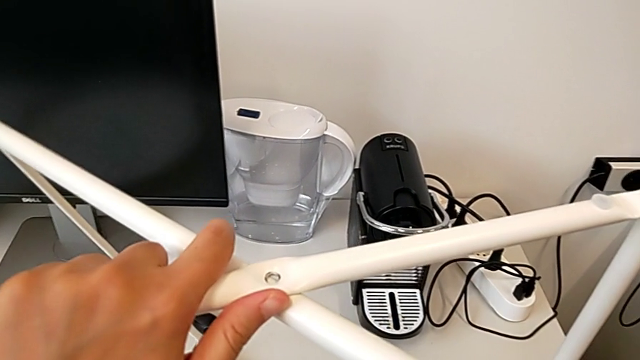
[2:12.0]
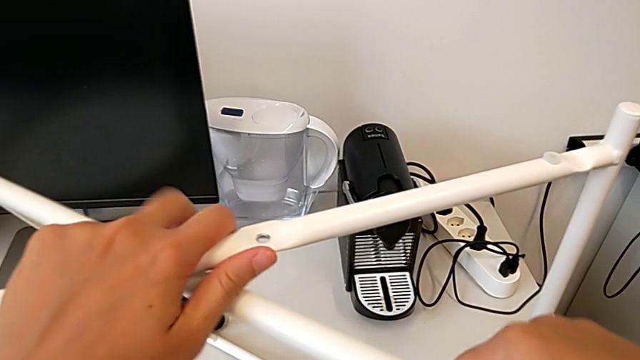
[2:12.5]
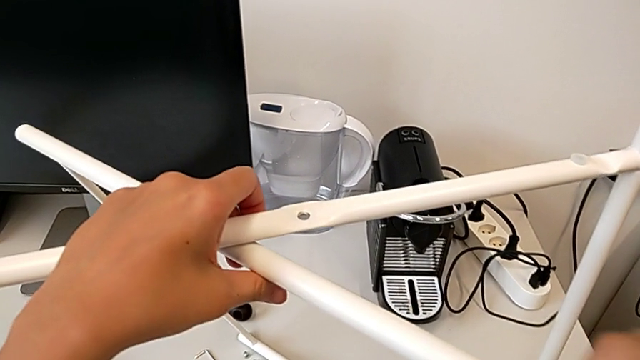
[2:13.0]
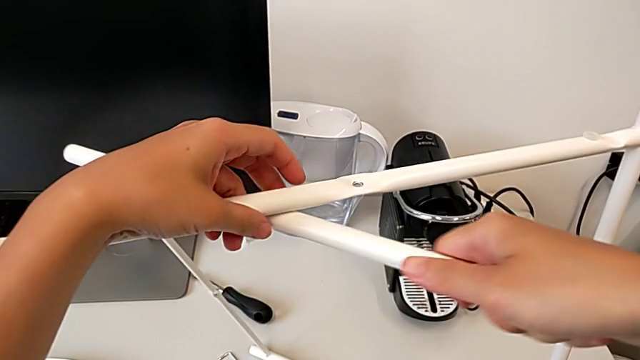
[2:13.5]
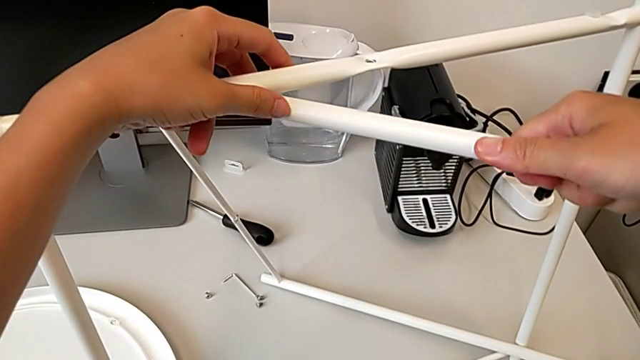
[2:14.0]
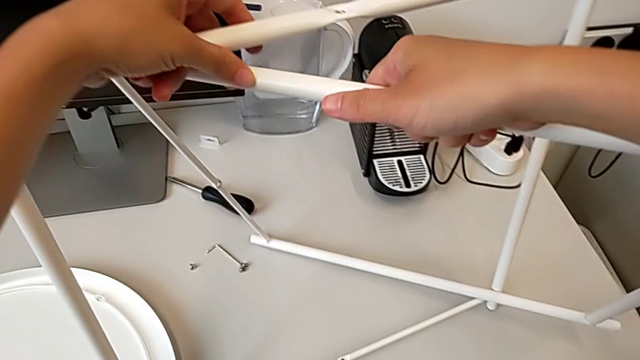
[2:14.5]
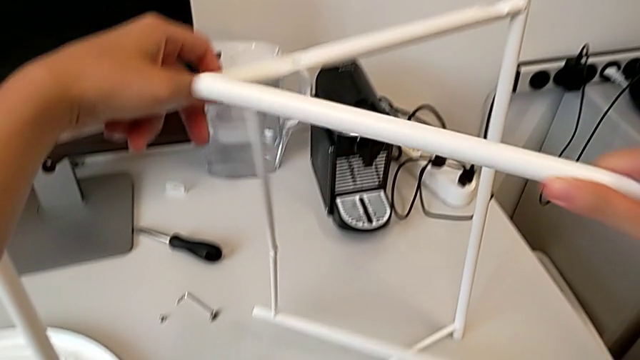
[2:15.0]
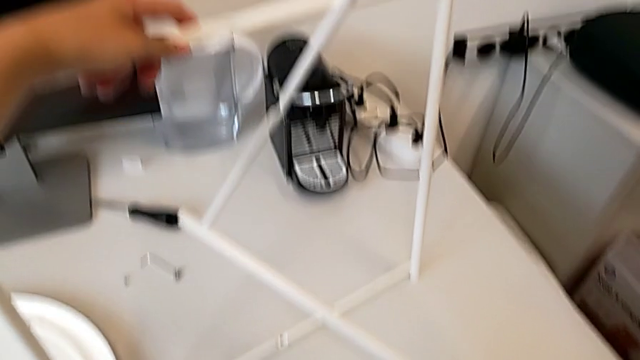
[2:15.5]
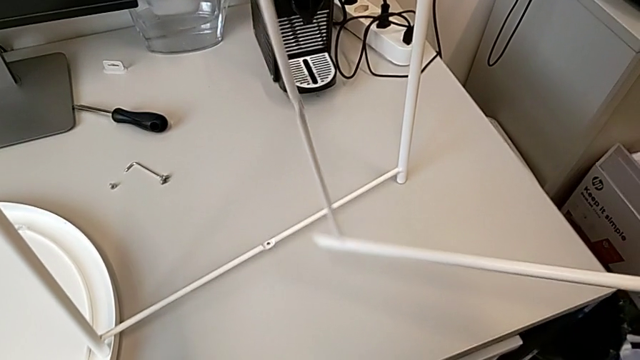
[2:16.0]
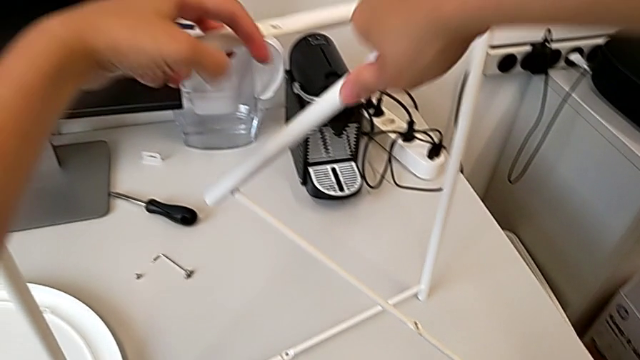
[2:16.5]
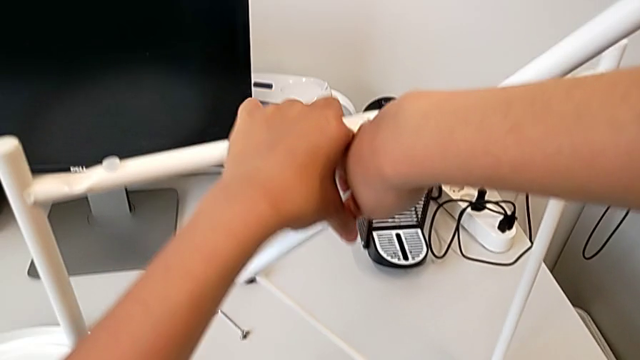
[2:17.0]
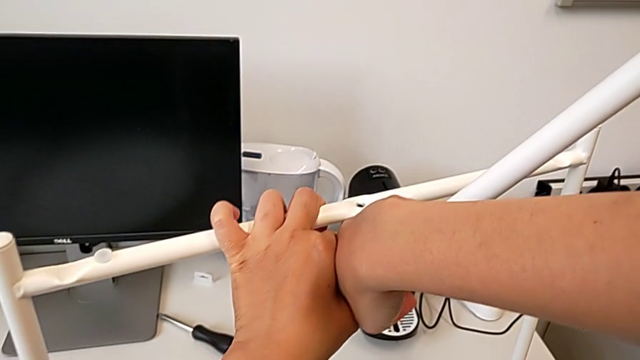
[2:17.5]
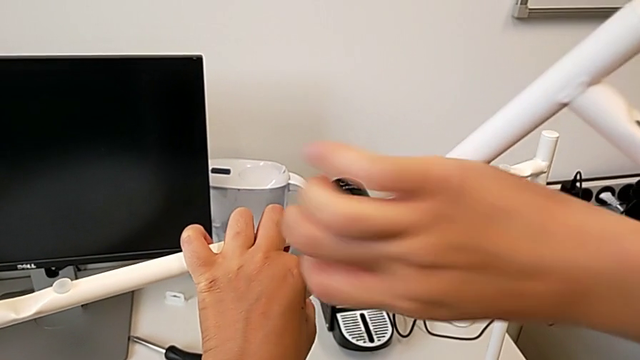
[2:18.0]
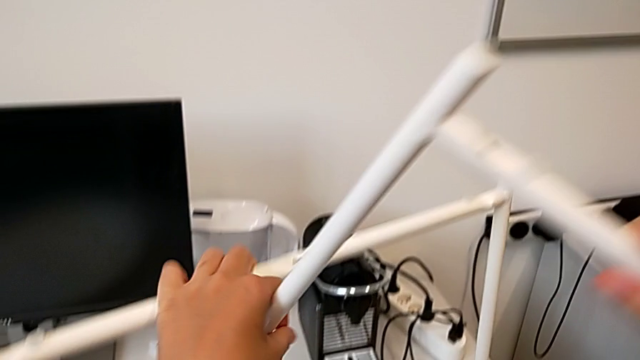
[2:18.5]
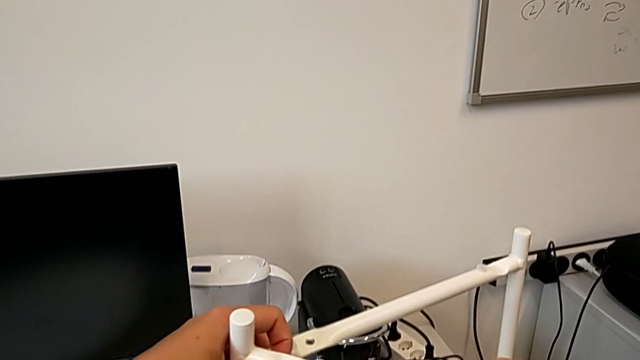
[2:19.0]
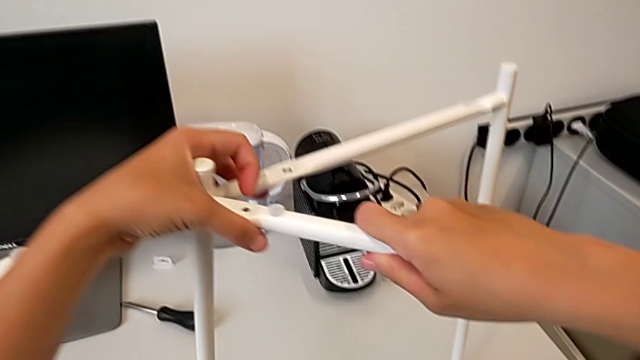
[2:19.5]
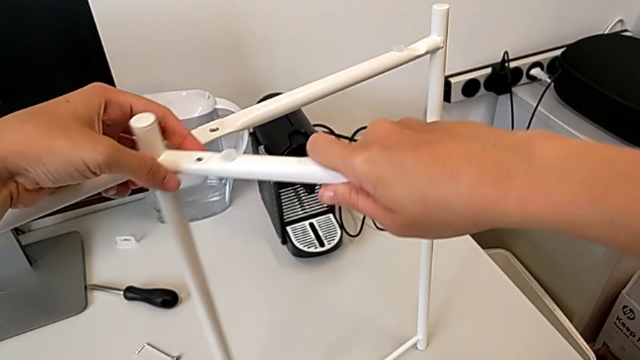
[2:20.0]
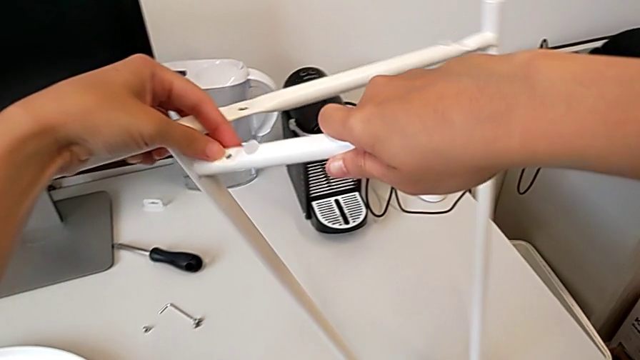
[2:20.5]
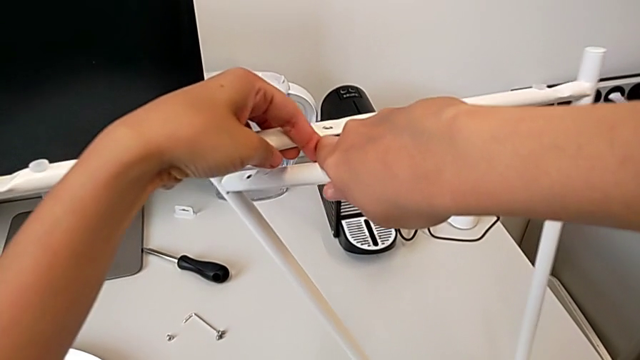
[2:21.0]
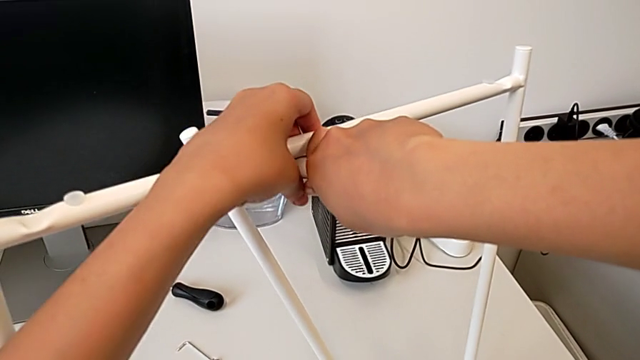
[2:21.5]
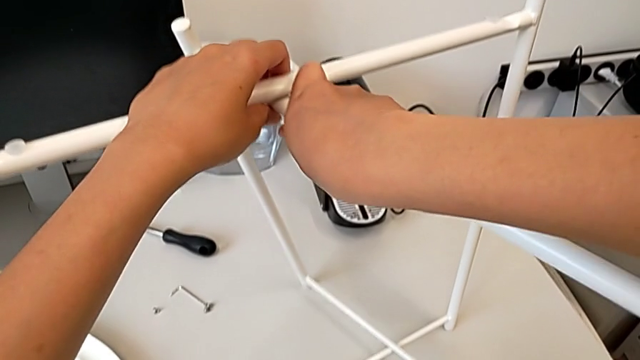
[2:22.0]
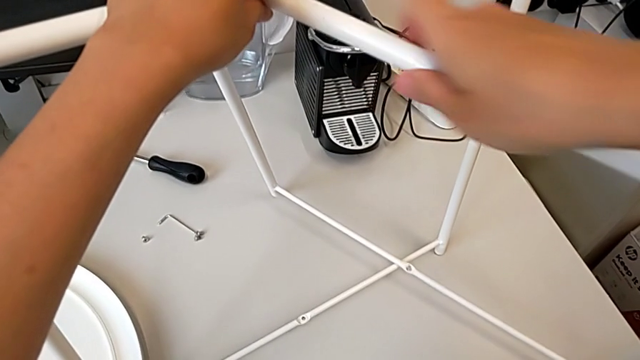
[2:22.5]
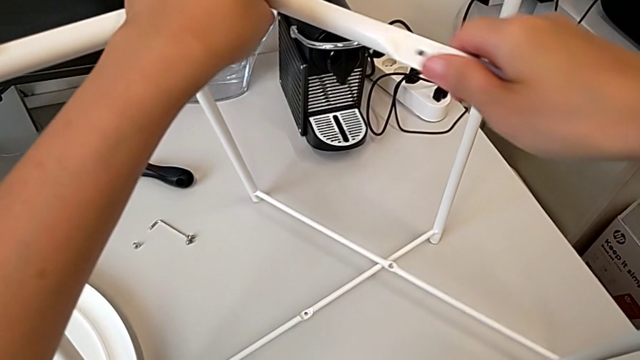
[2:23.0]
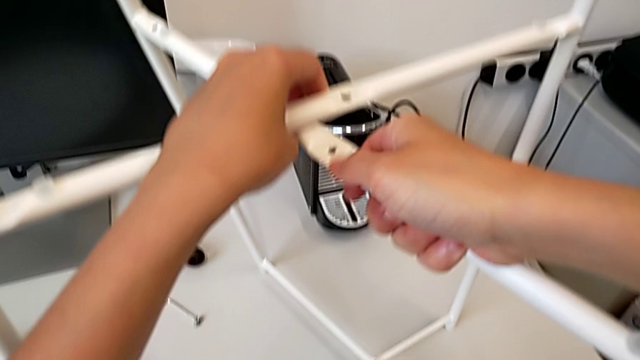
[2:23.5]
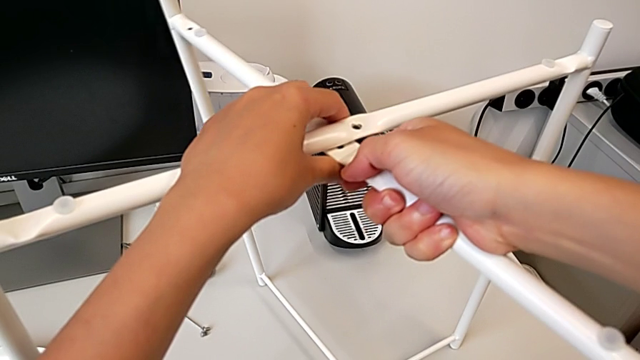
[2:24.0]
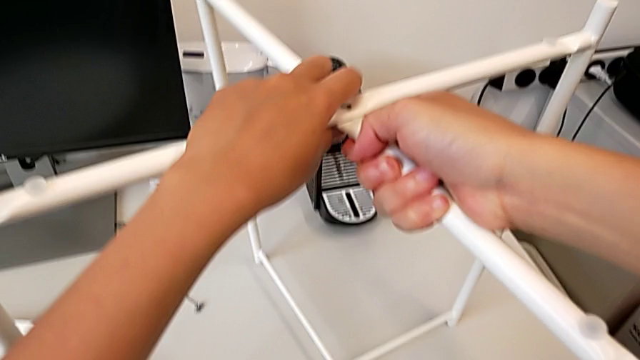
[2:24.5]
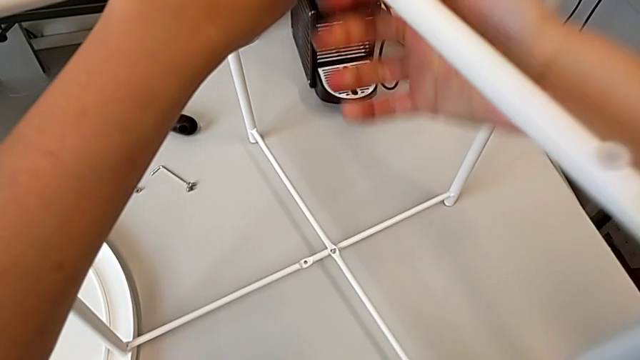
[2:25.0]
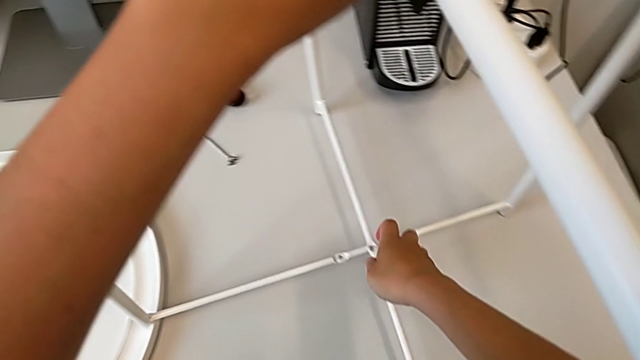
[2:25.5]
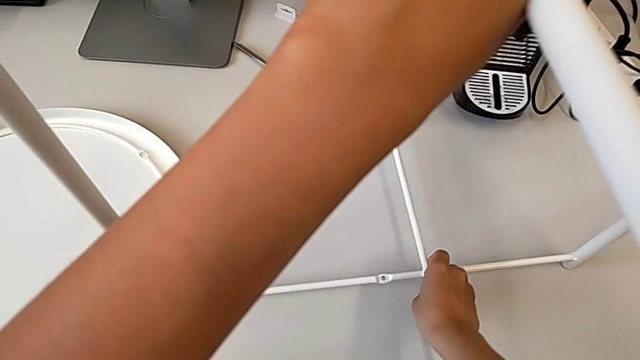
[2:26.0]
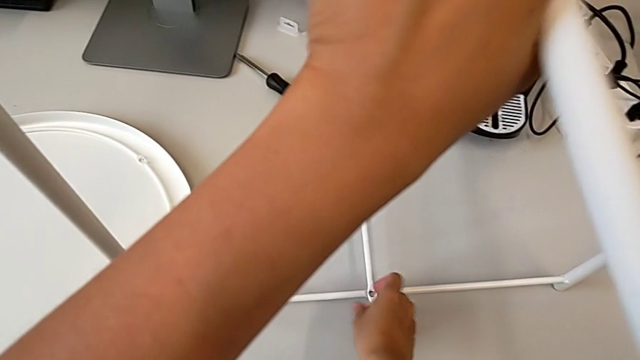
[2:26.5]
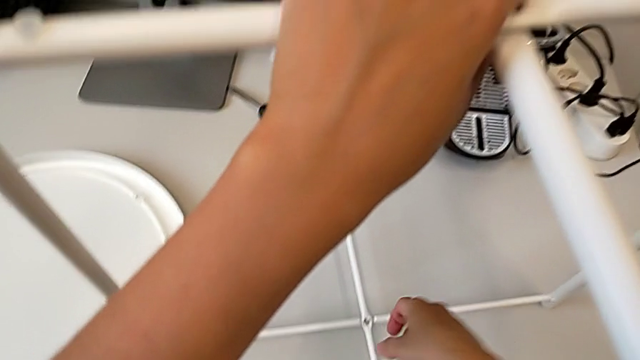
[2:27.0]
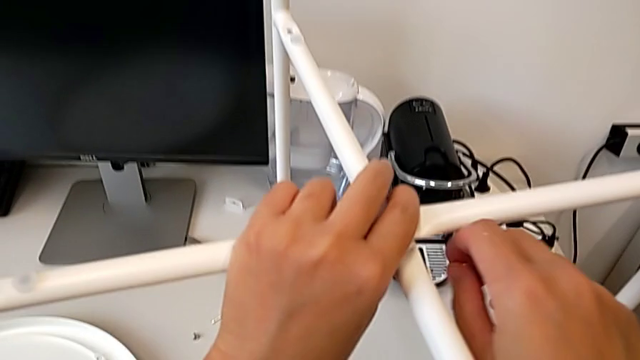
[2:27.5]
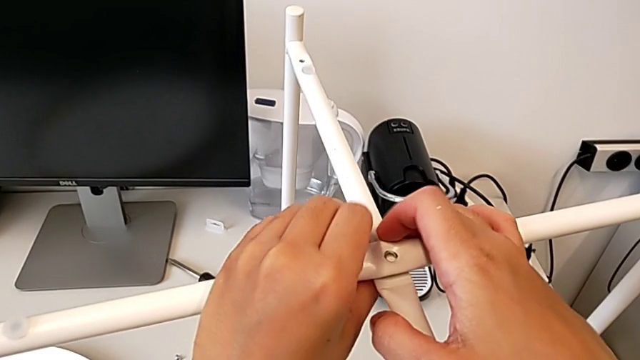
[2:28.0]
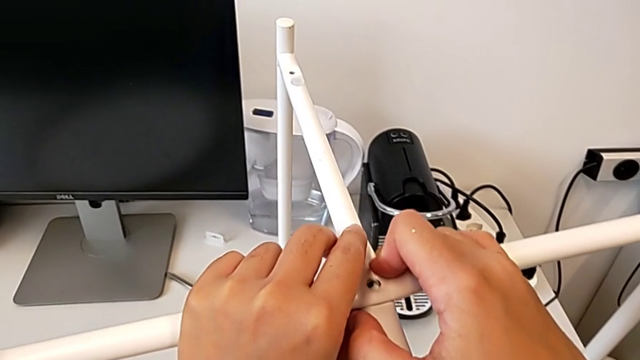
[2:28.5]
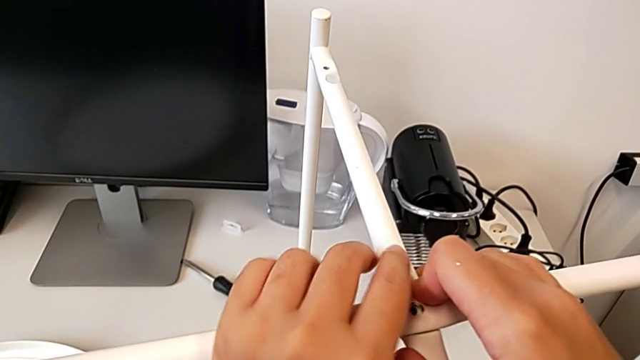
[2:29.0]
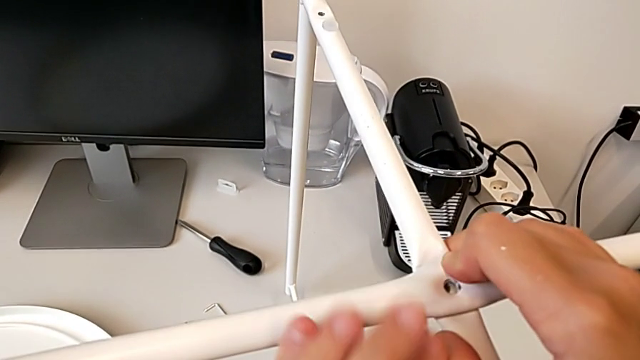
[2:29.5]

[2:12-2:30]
The camera wearer is assembling the legs regularly. They withdraw the leg, lift it, grab it, place it twice, align it, grab it and align it.

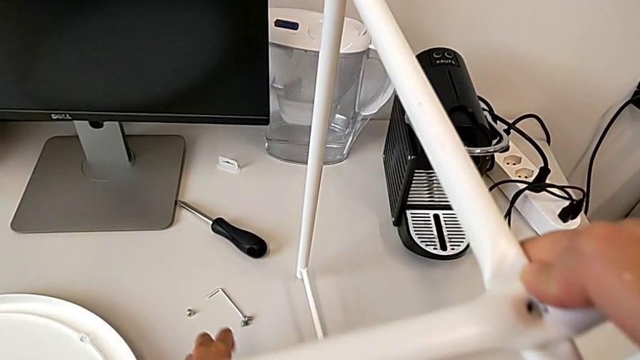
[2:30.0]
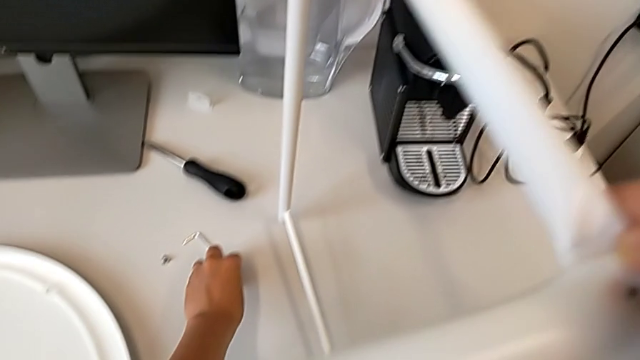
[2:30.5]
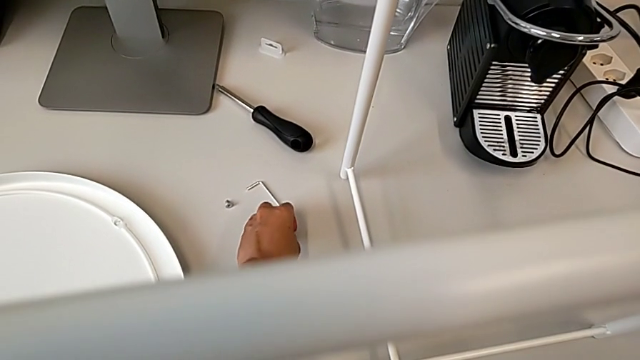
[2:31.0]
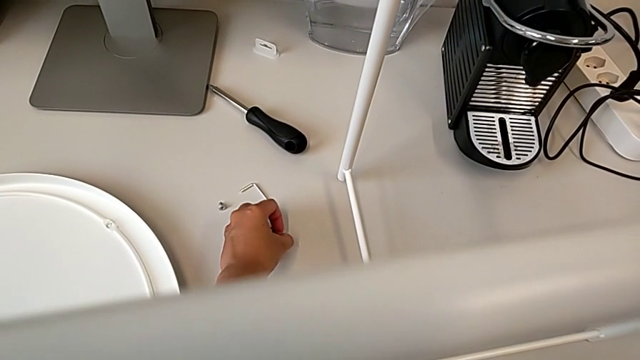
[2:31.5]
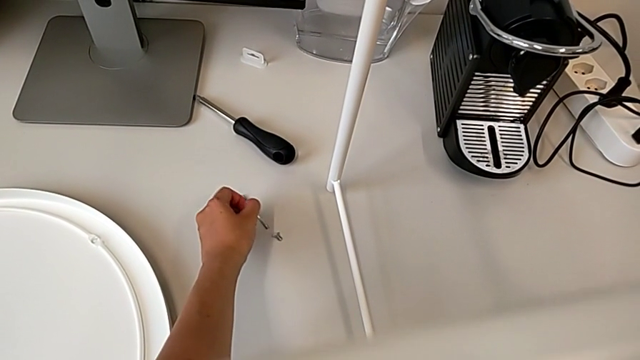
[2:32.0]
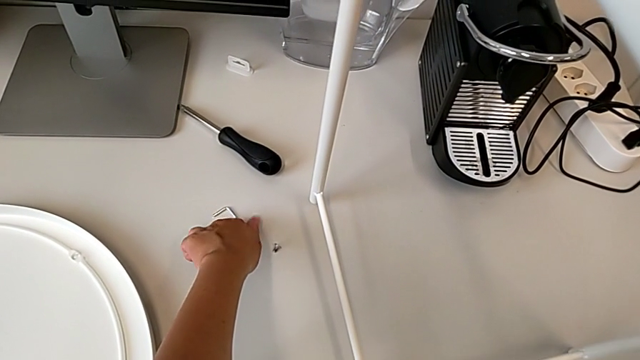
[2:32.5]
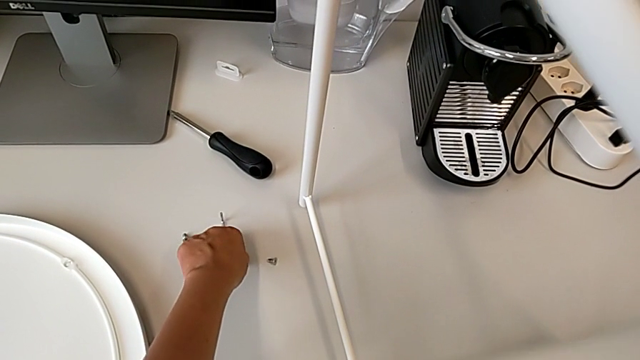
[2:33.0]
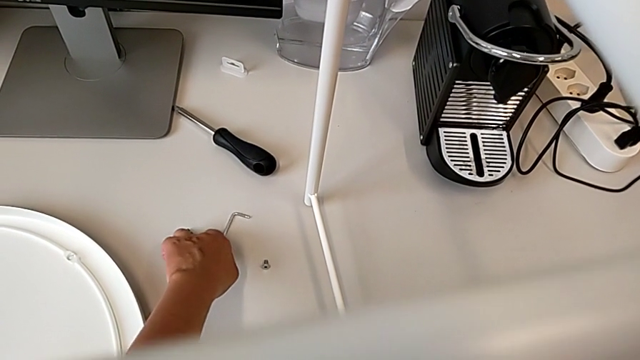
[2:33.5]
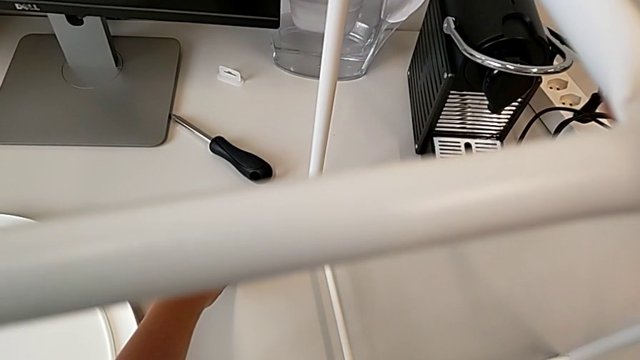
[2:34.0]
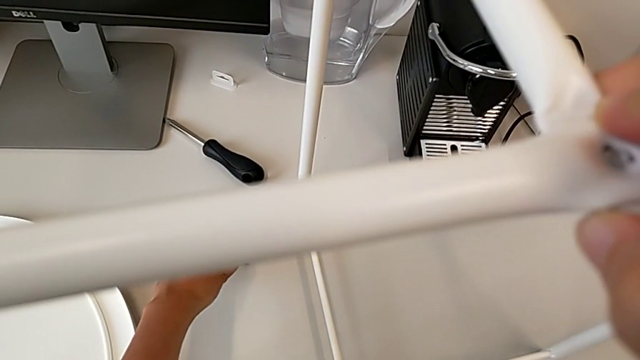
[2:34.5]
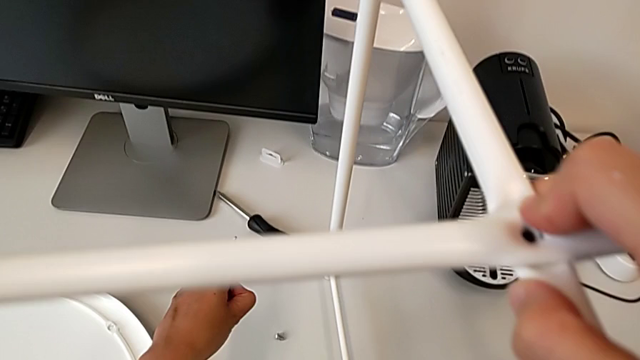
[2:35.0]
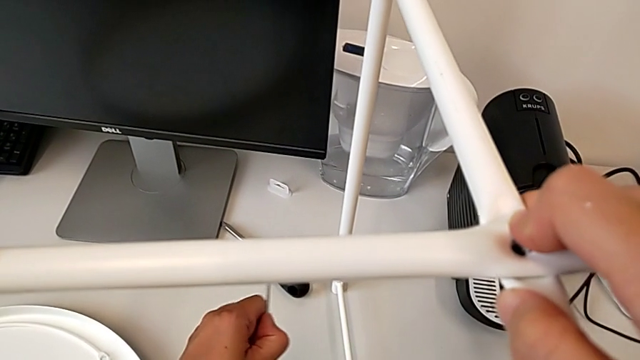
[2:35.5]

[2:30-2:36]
The camera wearer is screwing the top hex socket head of the legs. They grab the hex socket head, grab the Allen wrench and lift it.
